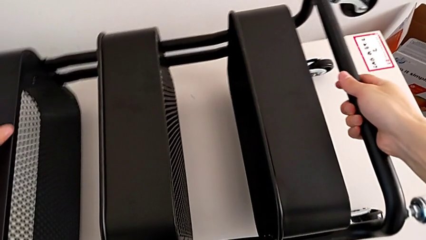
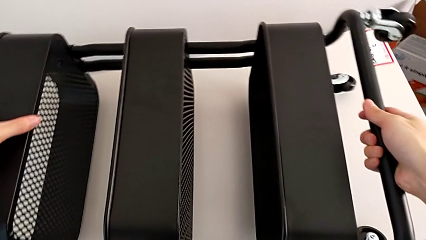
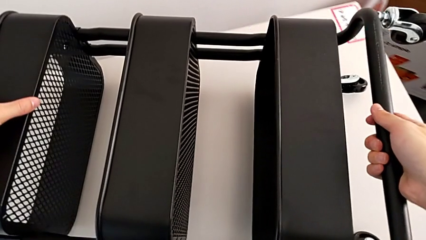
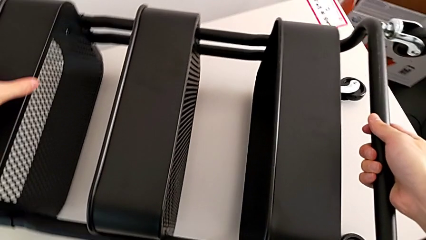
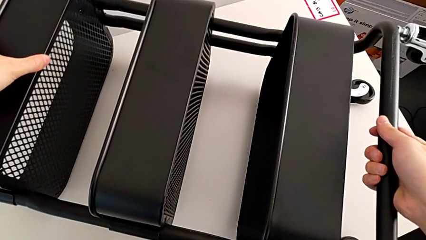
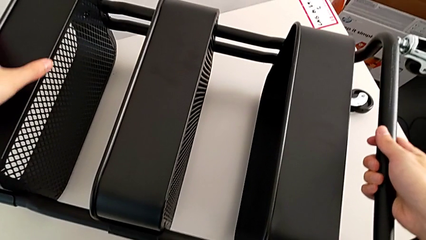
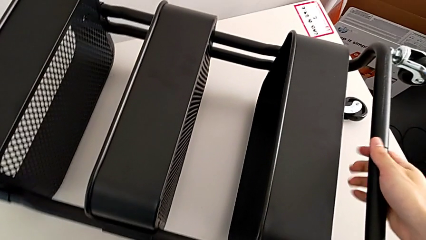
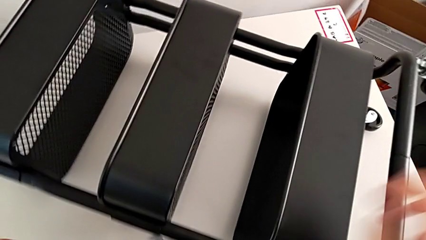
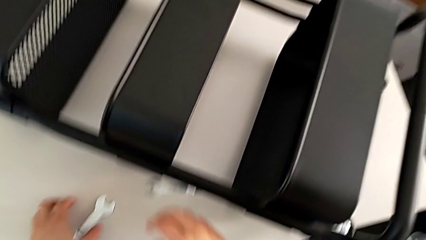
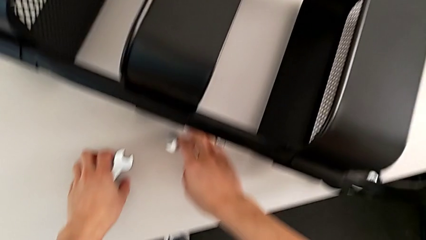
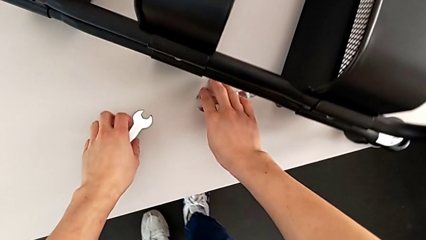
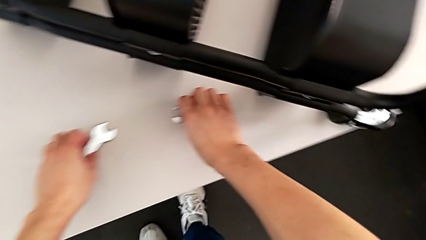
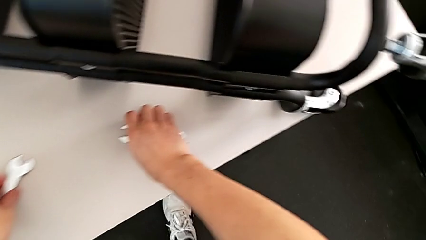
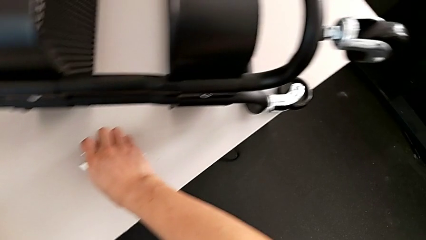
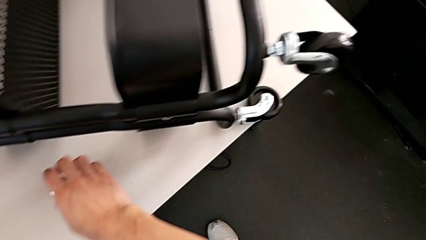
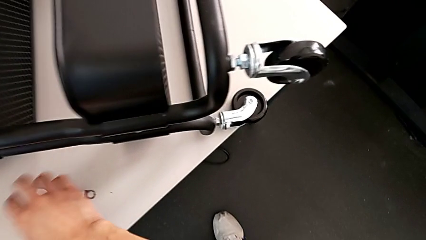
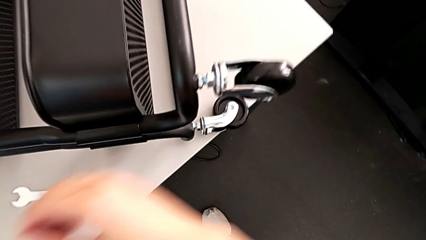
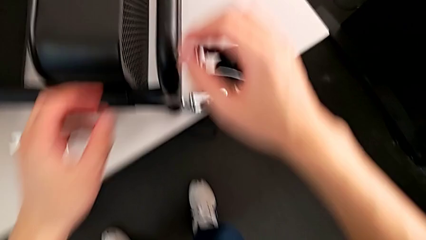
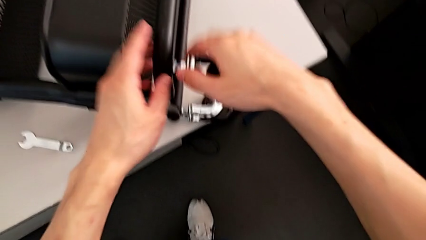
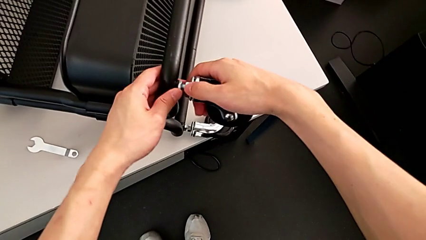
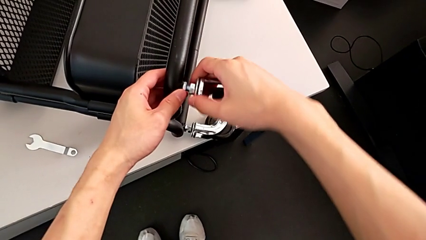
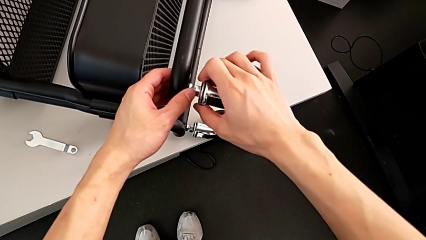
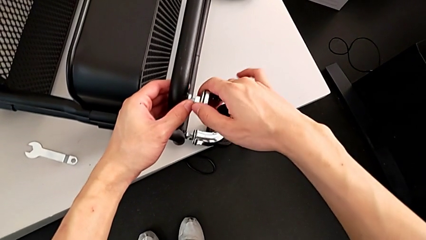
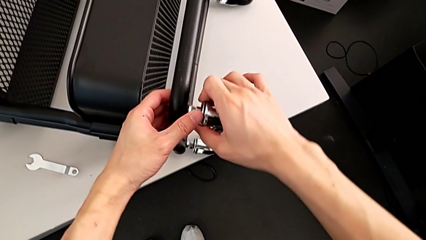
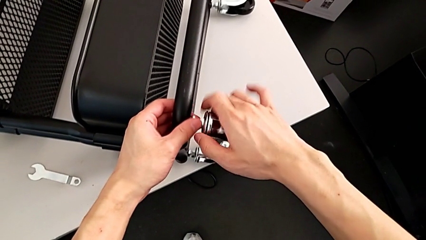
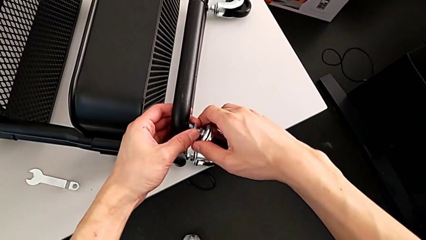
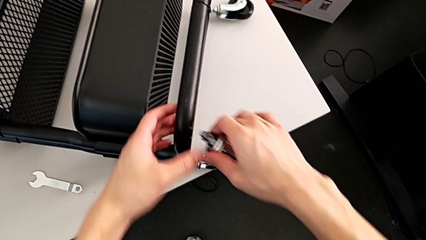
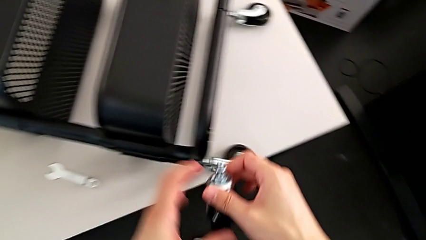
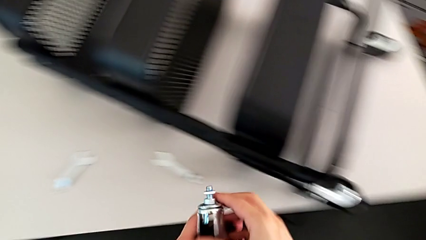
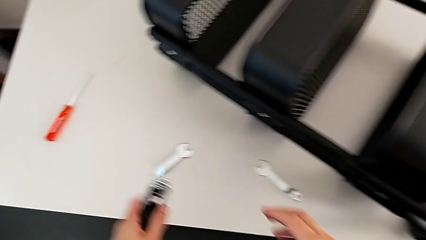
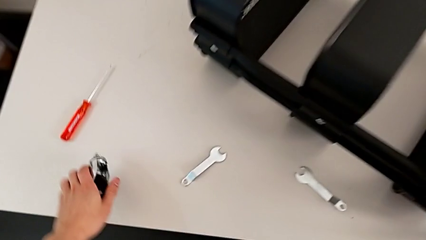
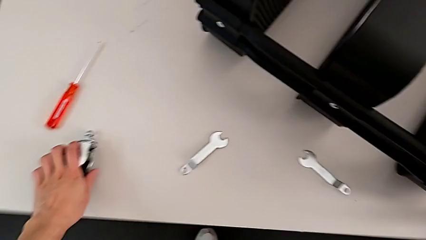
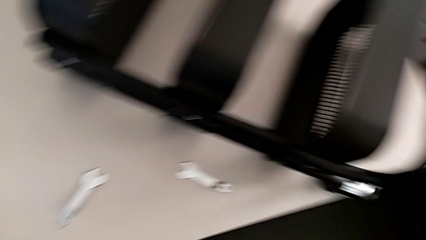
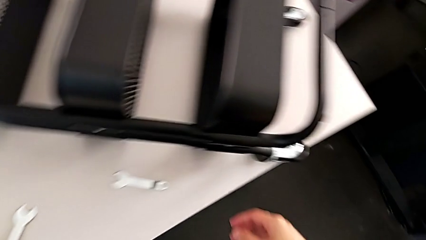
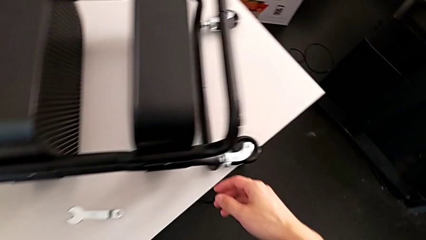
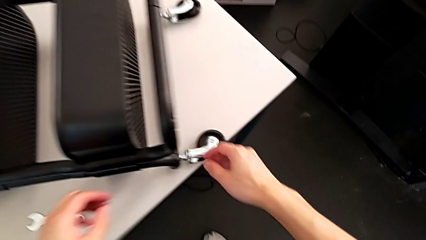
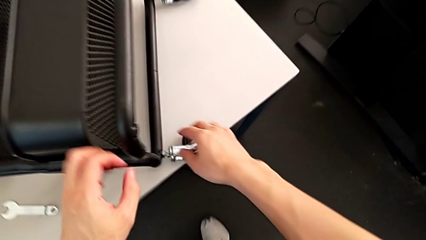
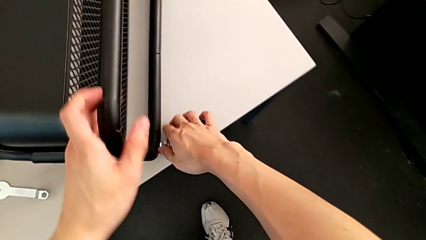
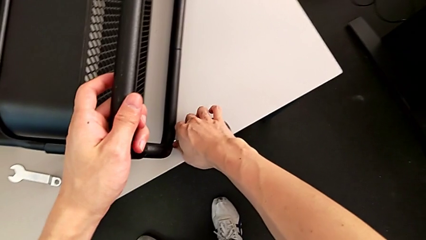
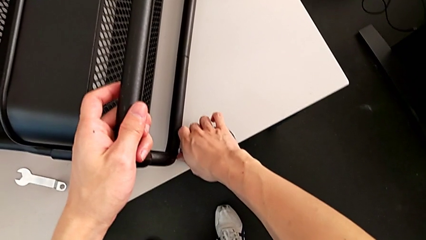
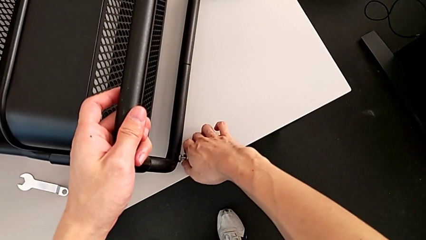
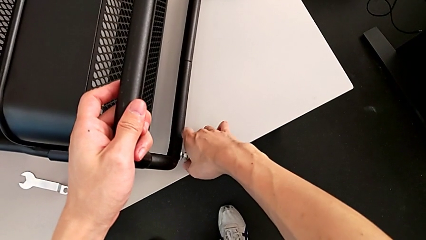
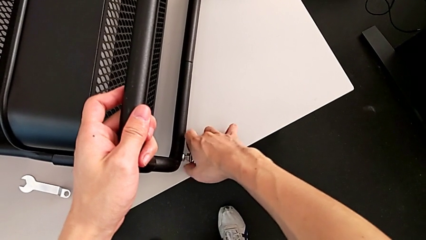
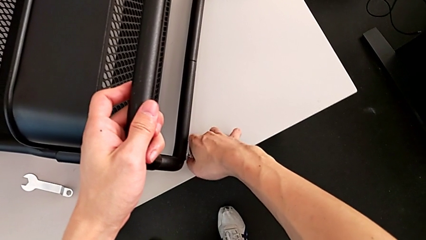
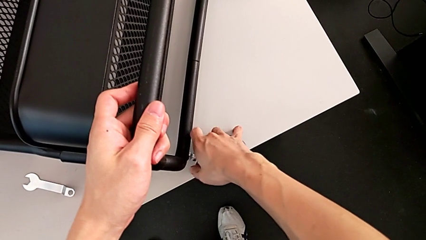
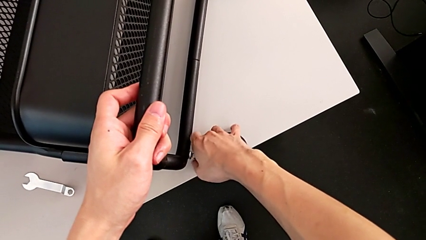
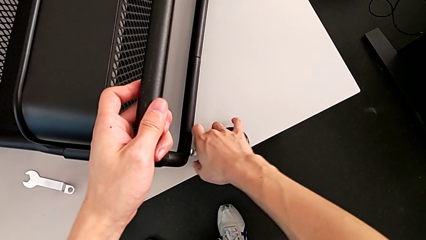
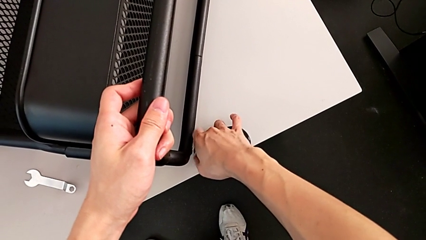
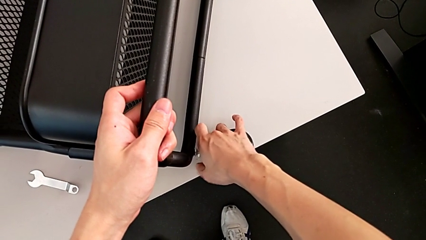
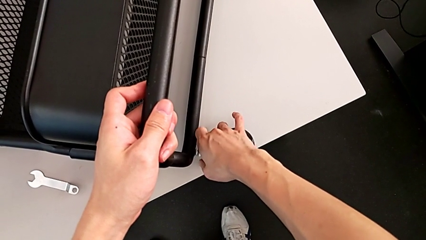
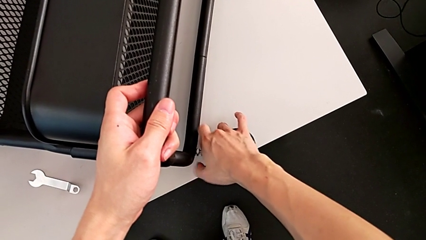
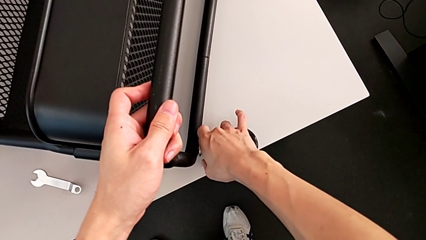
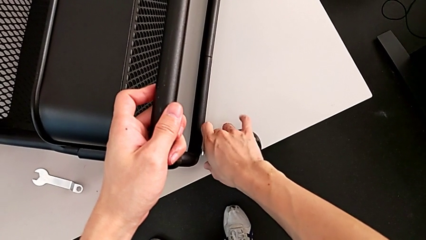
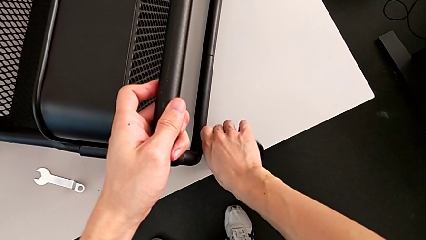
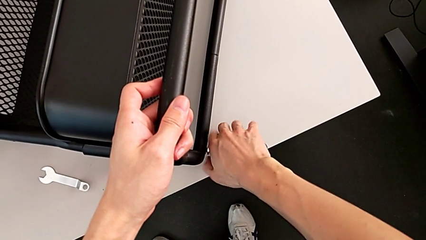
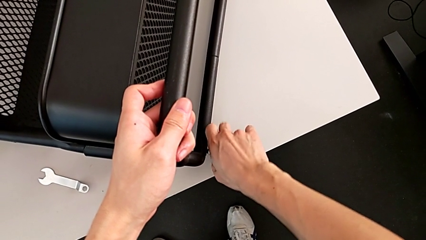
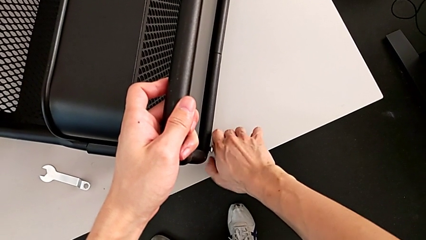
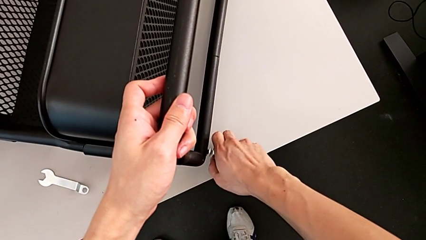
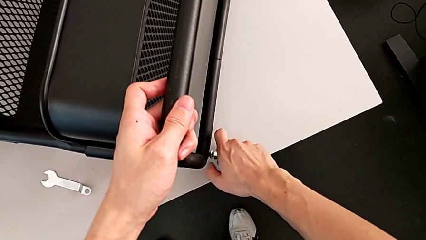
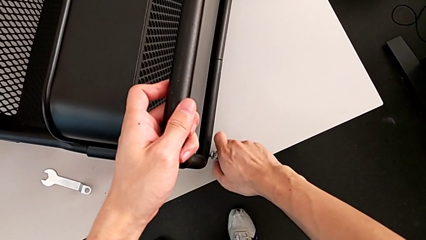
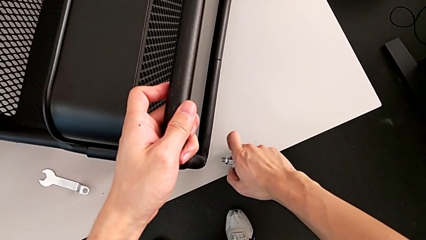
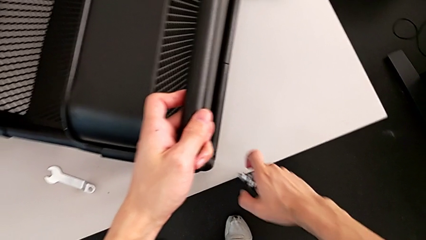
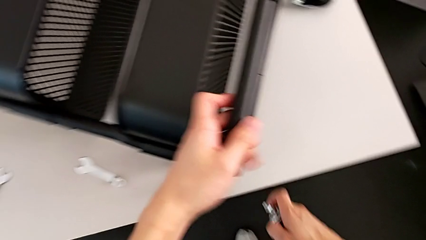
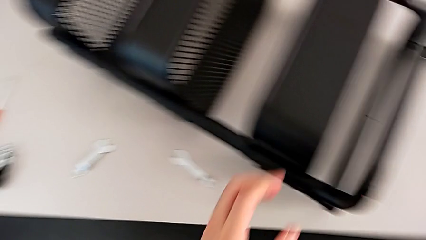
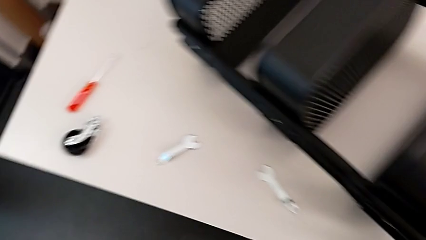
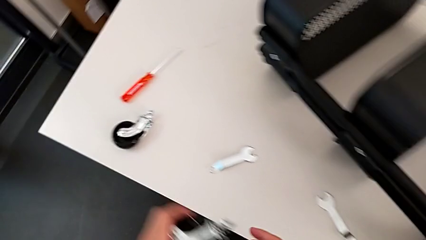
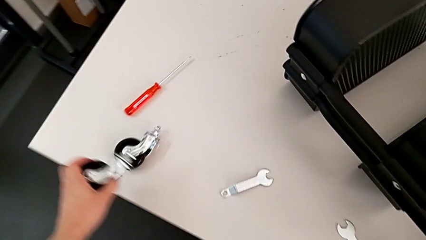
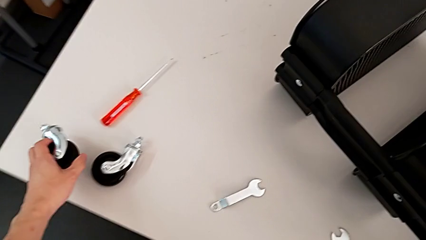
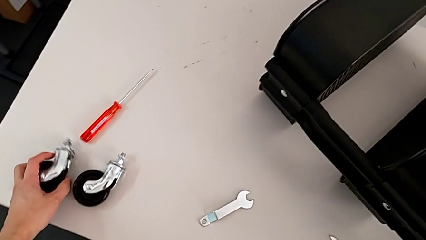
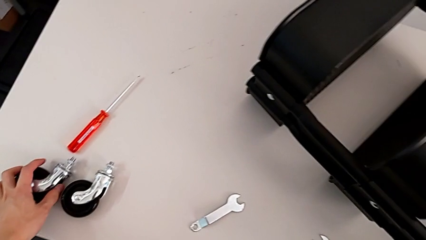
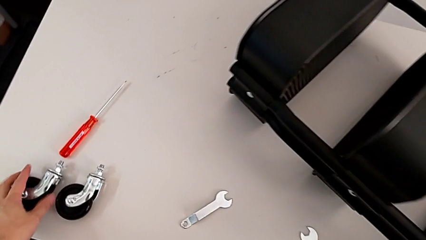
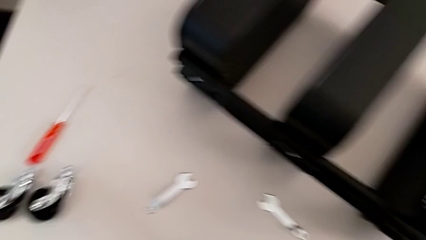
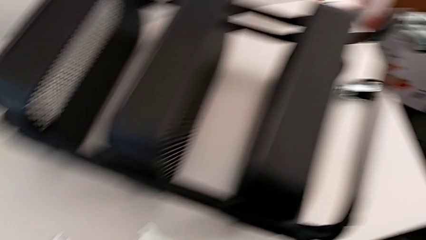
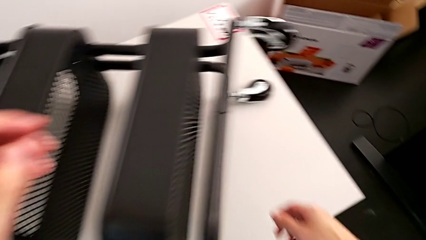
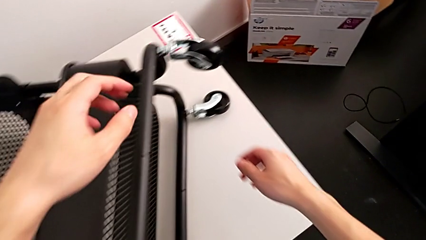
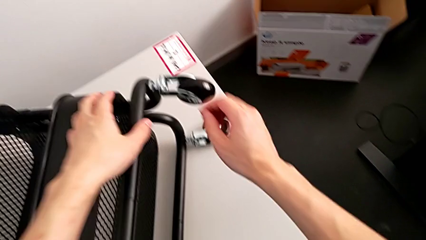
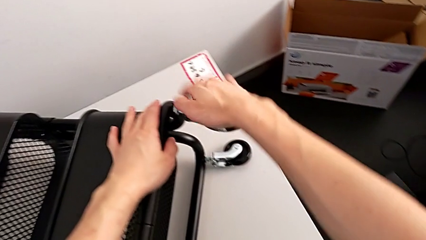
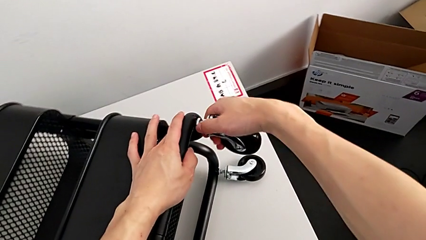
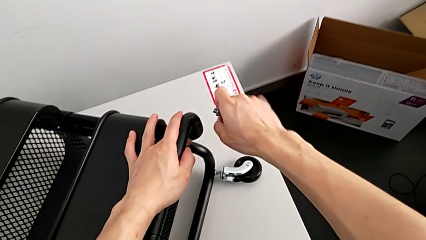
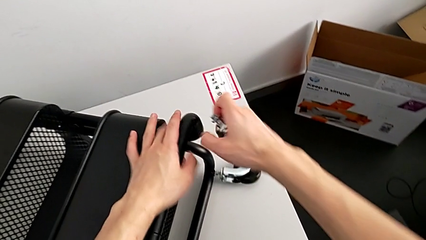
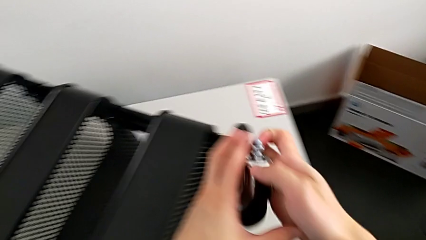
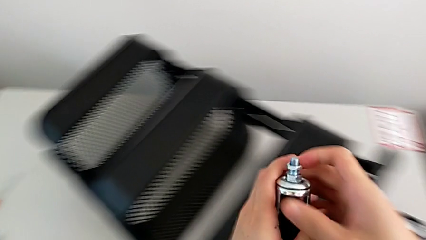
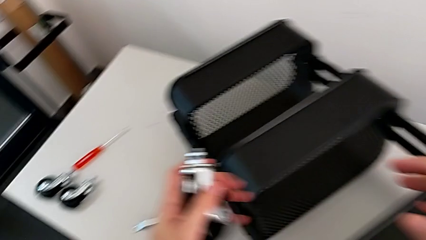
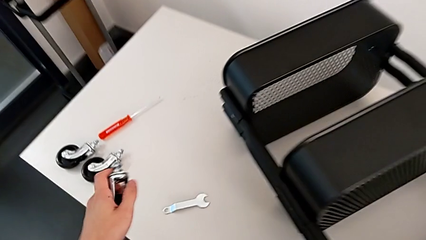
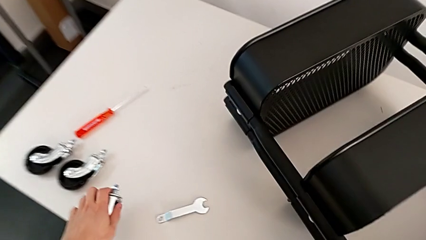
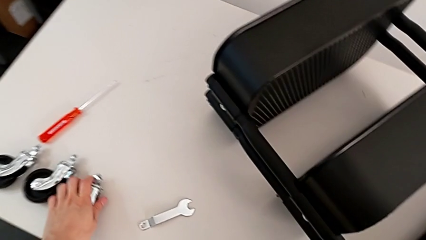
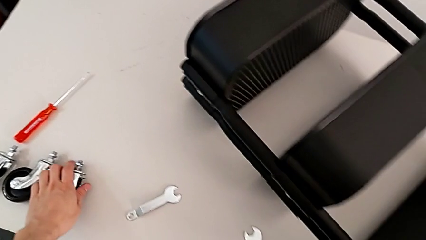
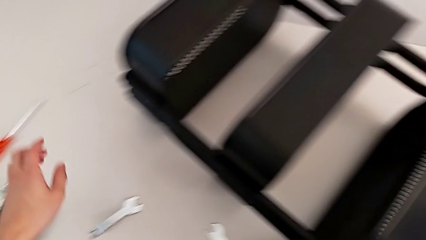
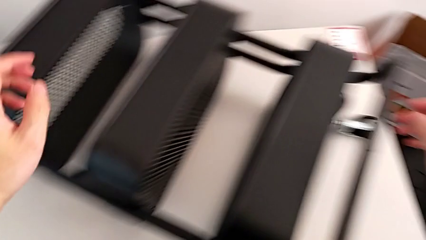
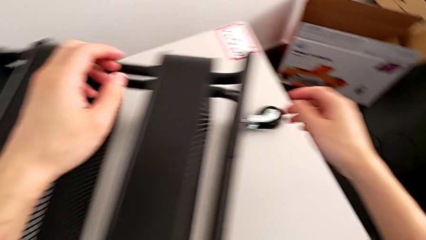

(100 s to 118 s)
The camera wearer is disassembling the wheels. They rotate the utility cart, grab the hexagonal wrench, withdraw the first wheel, withdraw the second wheel, drop it, unscrew the third wheel and drop it.
